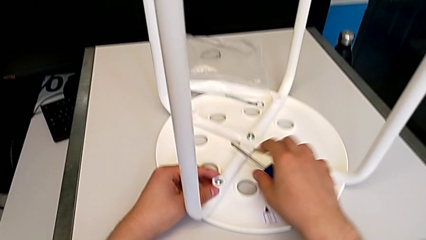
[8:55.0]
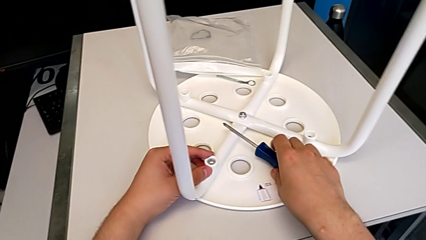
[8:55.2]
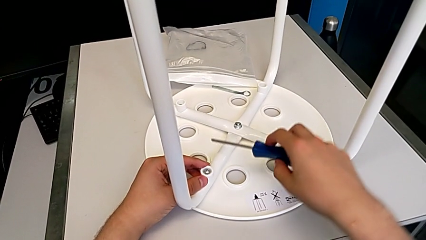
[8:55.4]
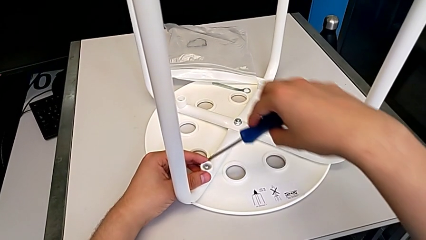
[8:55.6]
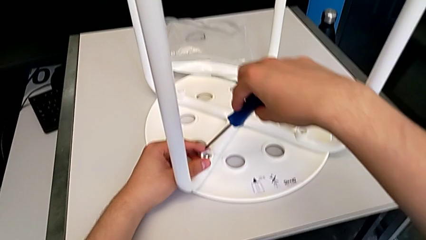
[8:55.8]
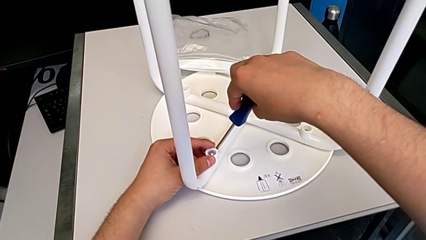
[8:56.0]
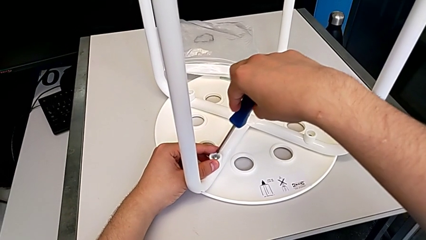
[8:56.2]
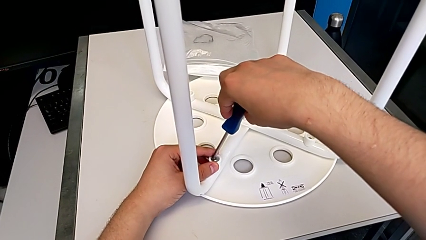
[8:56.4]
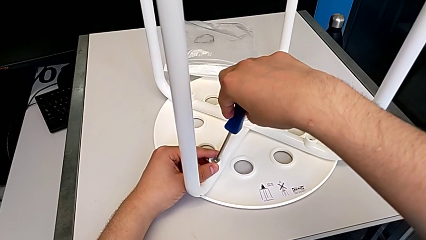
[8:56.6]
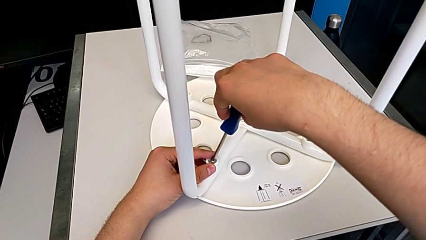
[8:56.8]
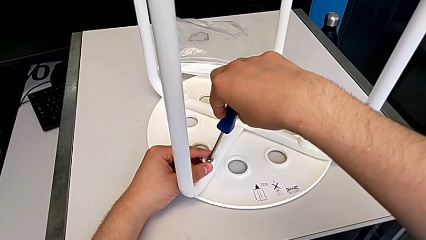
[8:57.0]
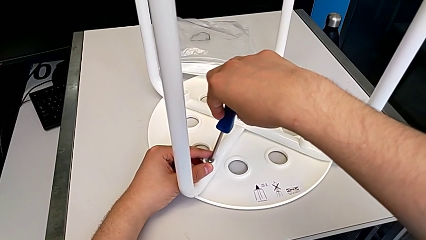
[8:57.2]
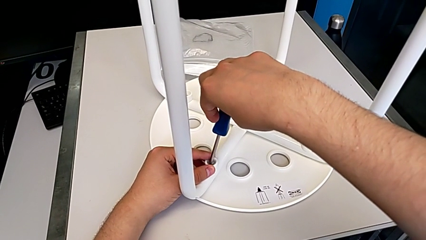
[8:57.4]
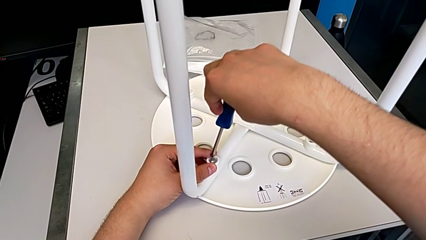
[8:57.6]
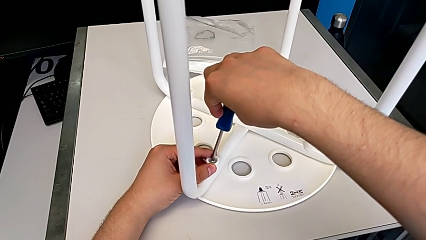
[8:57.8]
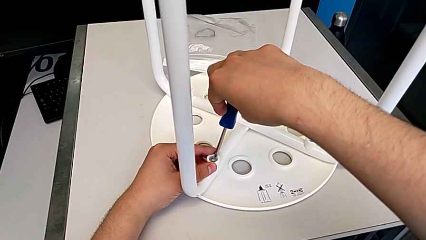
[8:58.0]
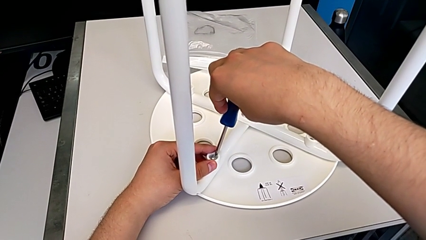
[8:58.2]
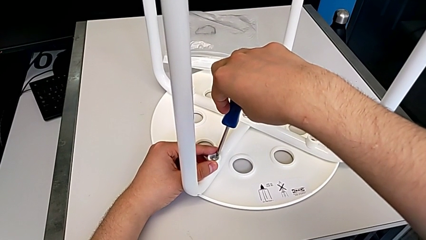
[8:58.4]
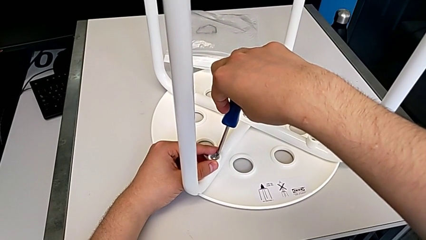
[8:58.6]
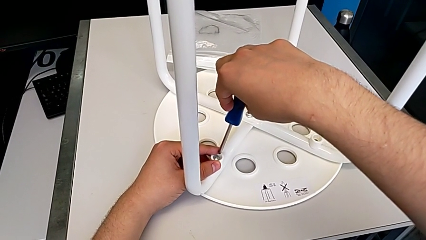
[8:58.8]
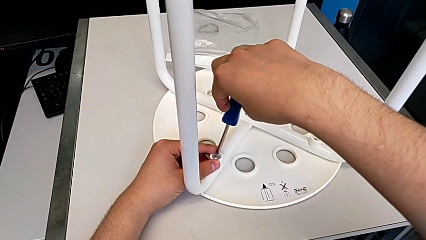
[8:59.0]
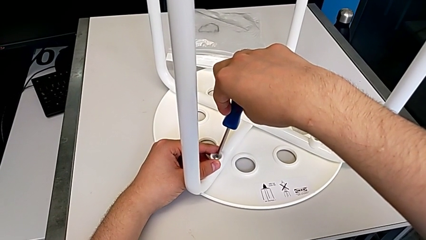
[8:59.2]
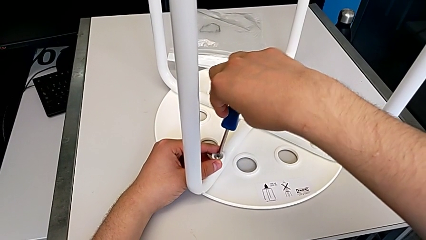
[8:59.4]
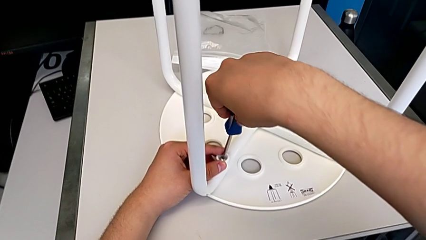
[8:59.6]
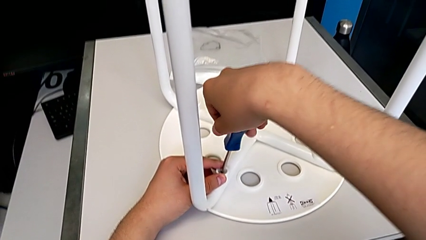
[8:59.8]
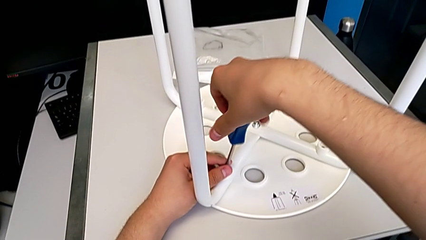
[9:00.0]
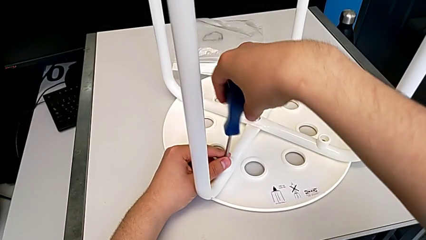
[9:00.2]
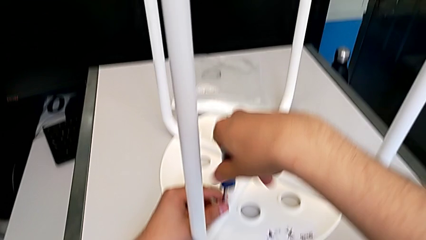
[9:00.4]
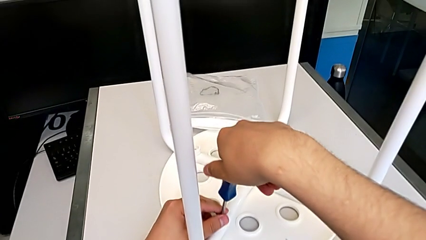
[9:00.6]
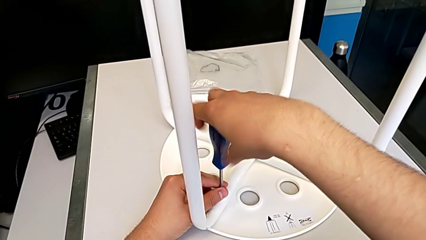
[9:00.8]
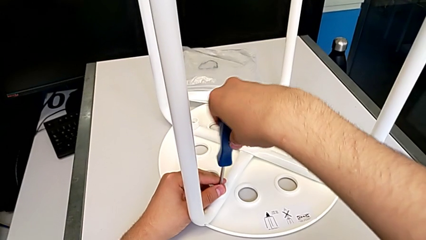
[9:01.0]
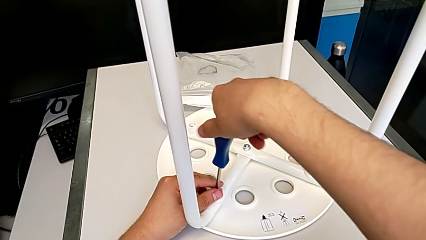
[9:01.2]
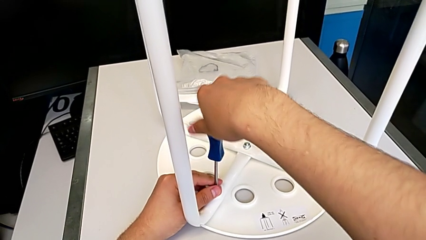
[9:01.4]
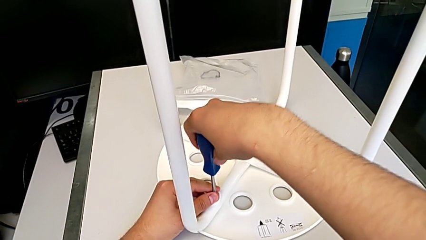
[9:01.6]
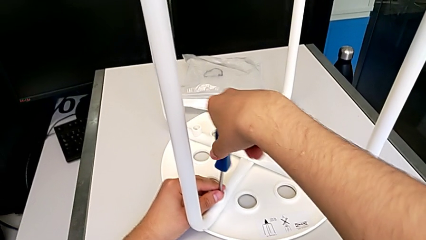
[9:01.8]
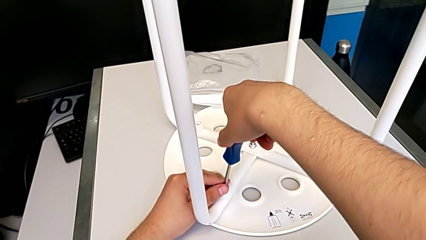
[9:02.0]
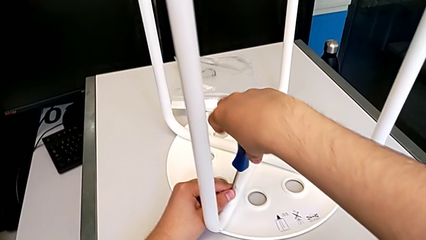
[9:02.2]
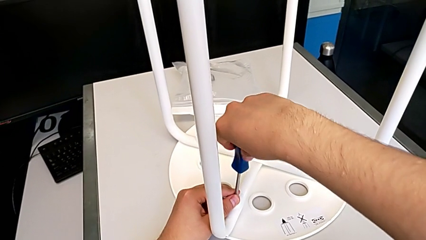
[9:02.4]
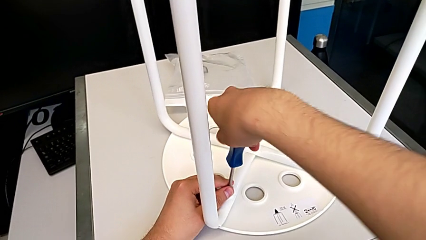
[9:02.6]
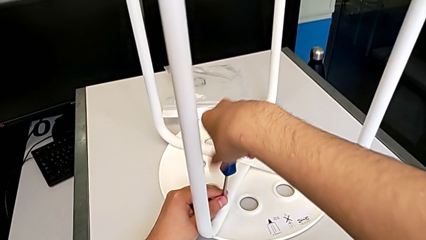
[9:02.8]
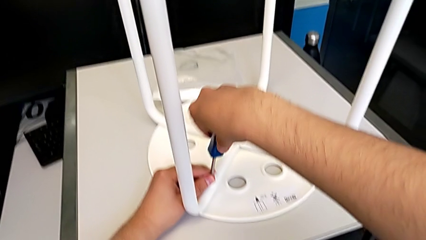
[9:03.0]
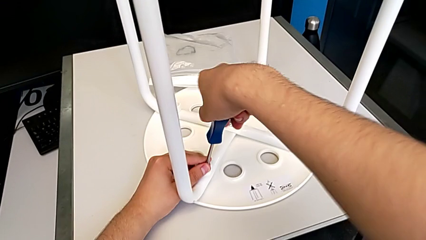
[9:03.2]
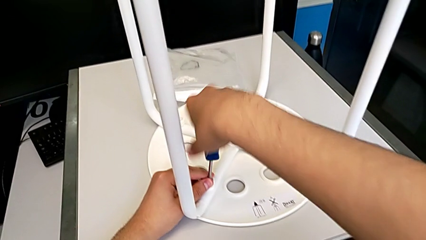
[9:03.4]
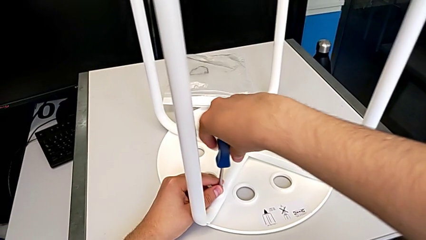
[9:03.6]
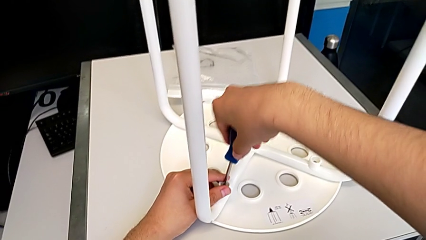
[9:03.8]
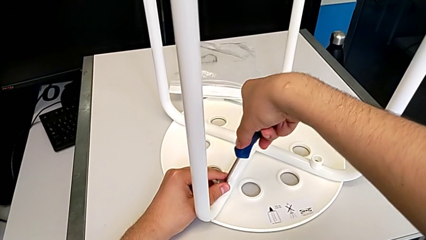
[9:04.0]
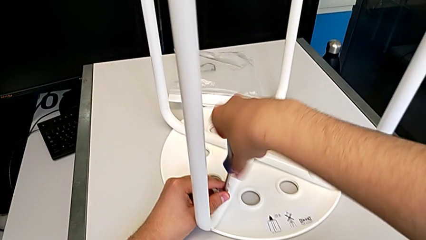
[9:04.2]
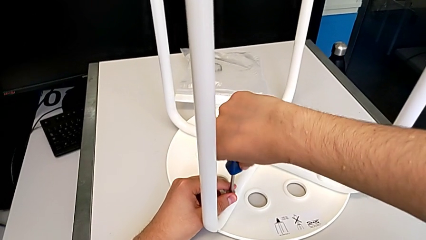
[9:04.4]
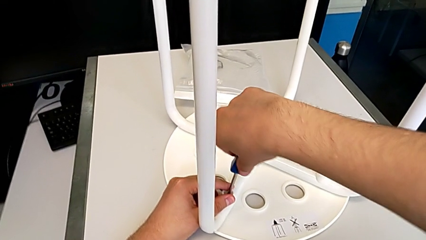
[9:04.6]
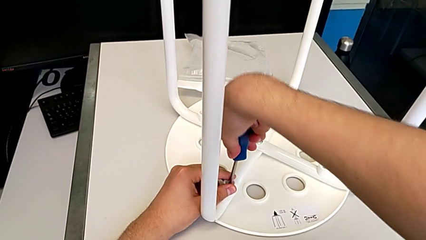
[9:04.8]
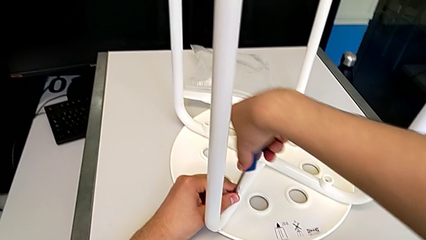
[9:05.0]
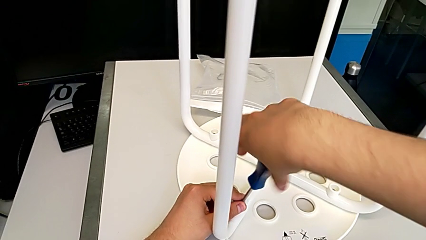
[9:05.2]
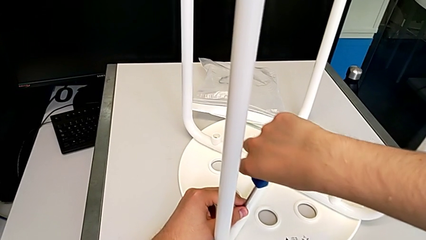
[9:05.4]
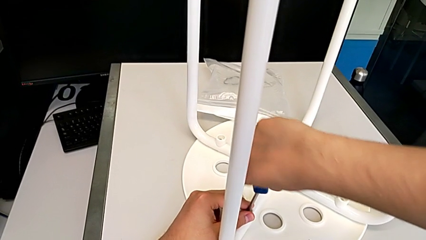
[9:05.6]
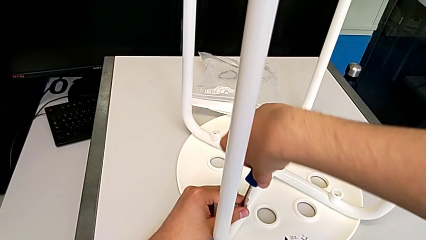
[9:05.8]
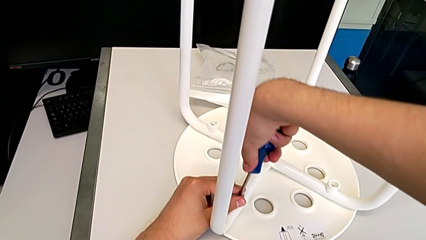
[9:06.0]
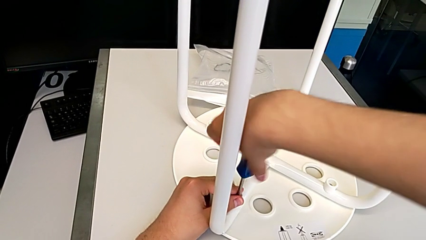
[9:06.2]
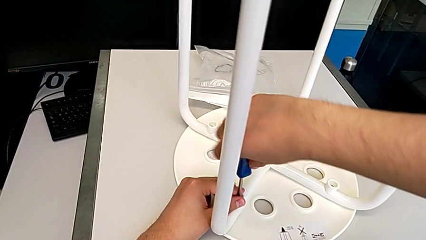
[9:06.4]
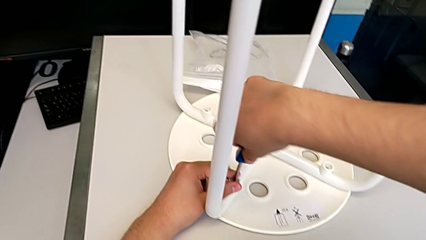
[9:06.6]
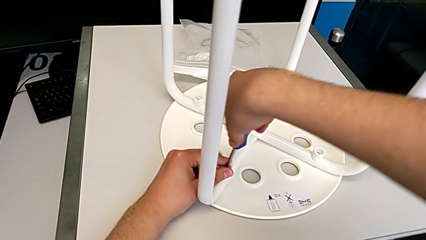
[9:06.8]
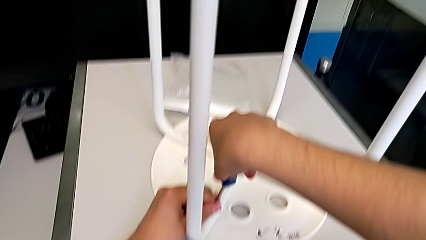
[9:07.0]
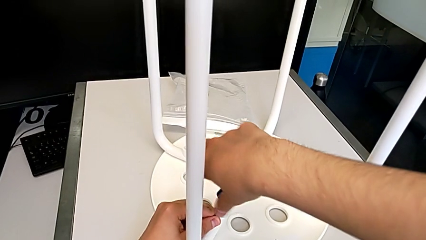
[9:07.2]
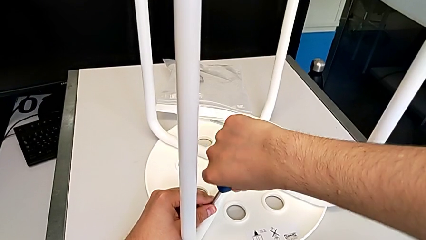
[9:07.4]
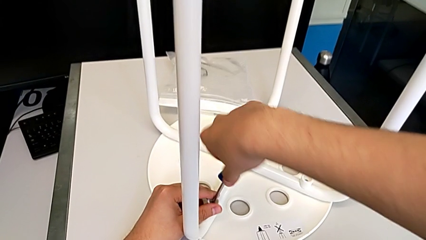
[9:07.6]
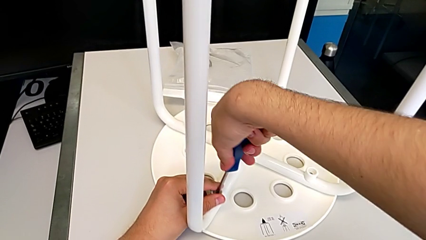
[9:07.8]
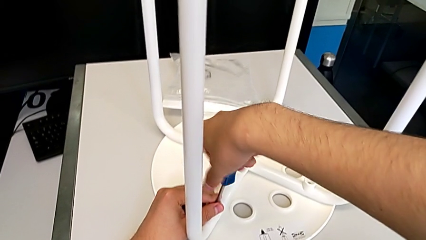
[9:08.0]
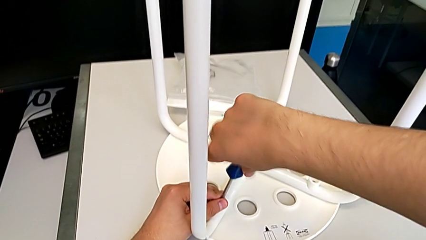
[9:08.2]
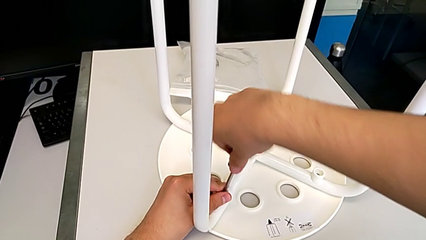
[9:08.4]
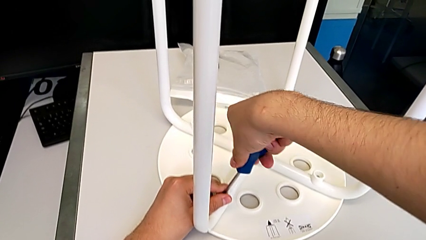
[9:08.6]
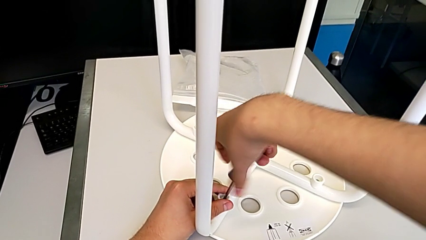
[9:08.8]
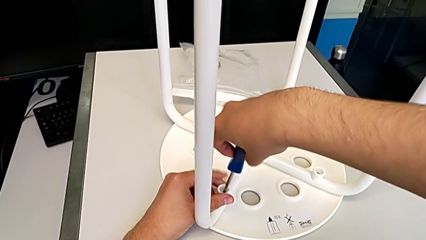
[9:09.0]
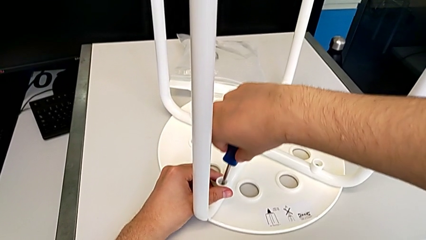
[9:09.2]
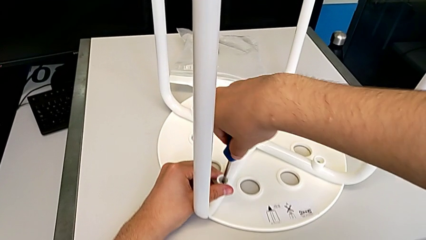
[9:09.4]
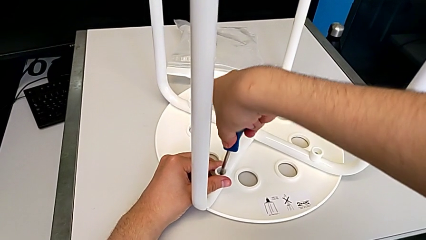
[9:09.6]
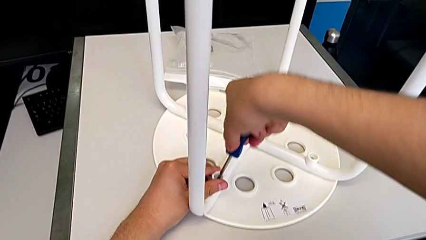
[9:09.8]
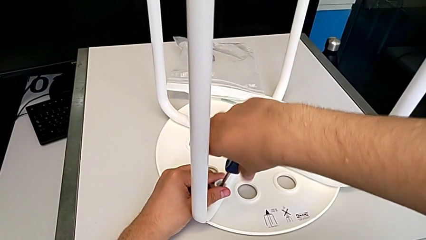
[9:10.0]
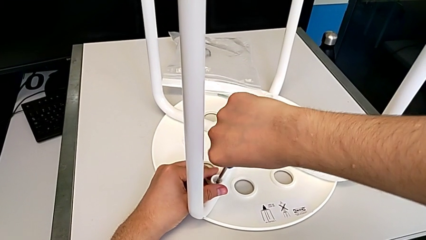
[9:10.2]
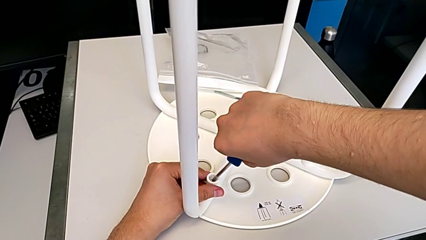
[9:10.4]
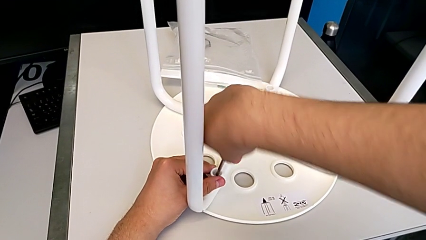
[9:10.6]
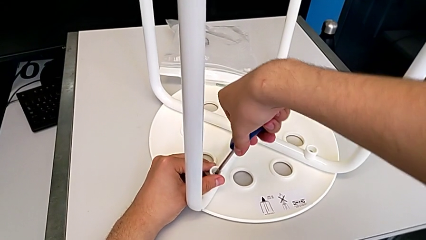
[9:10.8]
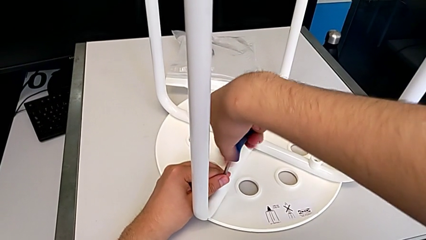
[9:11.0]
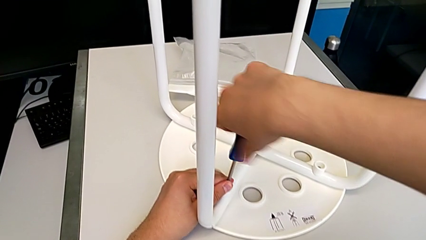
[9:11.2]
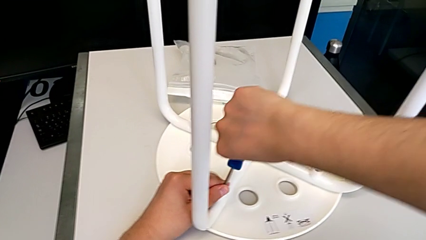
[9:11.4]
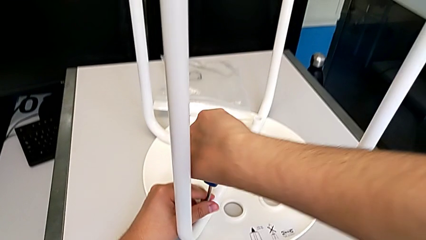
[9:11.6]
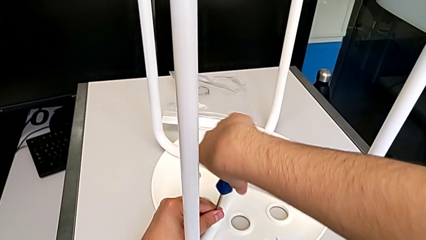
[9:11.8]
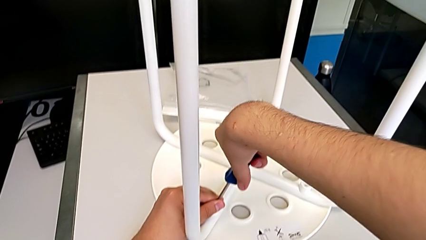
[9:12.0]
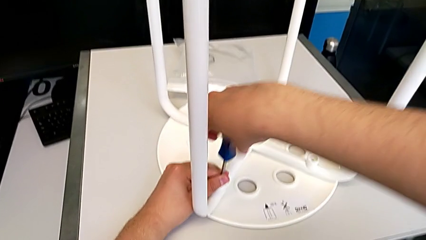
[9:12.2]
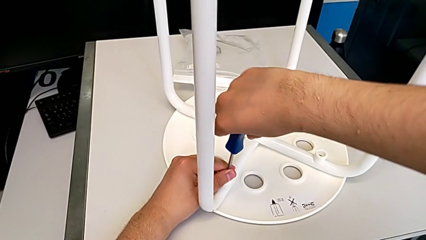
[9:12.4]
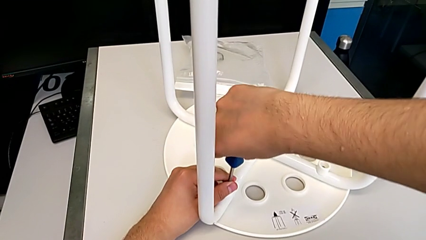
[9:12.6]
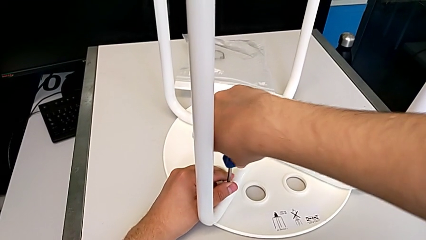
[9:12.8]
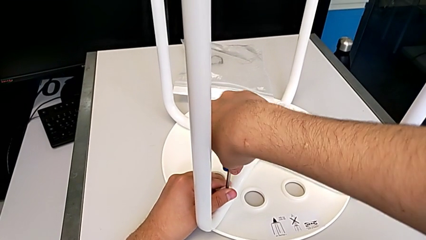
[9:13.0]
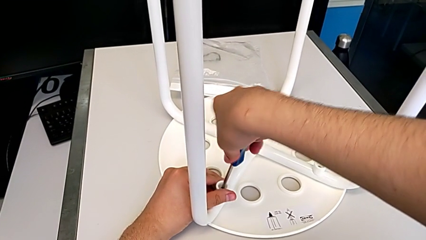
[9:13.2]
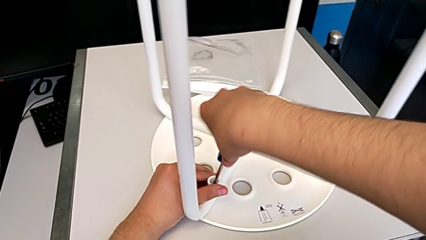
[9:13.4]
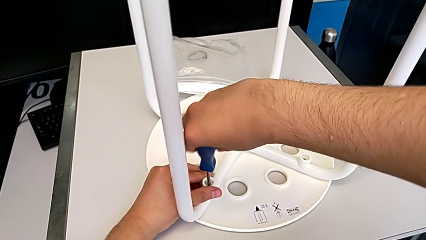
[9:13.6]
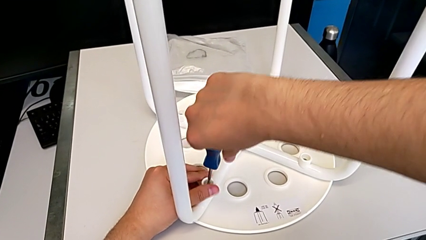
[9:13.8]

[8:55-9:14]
The camera wearer is screwing the fourth leg of the chair. They begin to screw the fourth leg.
